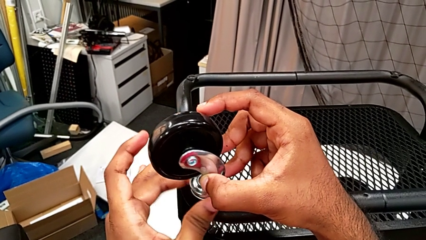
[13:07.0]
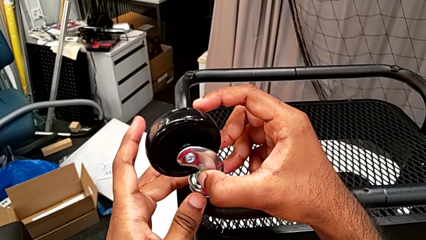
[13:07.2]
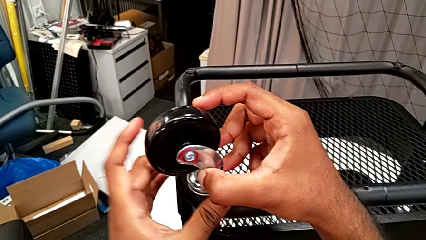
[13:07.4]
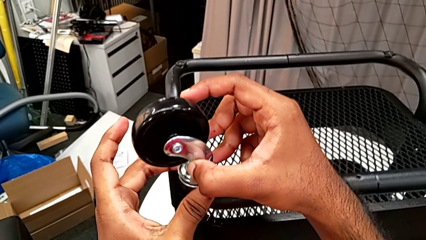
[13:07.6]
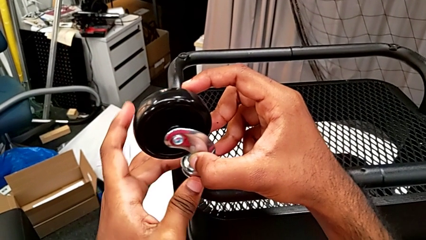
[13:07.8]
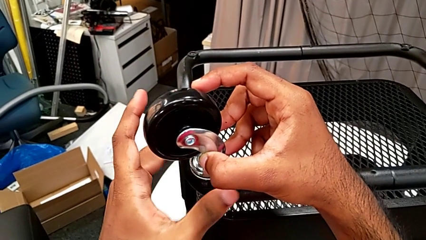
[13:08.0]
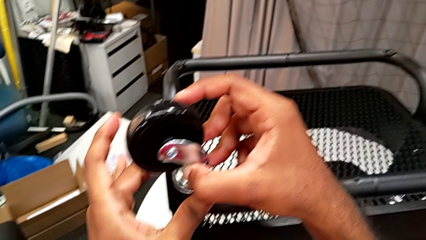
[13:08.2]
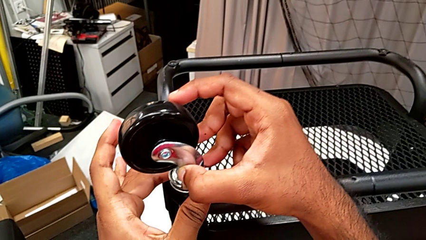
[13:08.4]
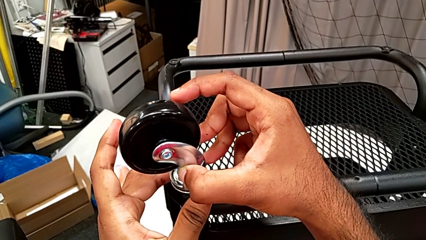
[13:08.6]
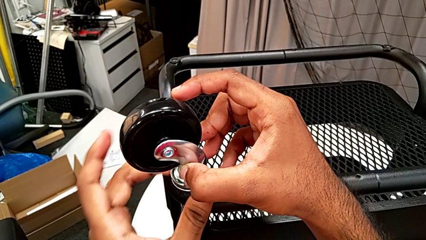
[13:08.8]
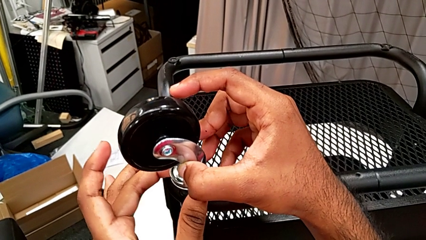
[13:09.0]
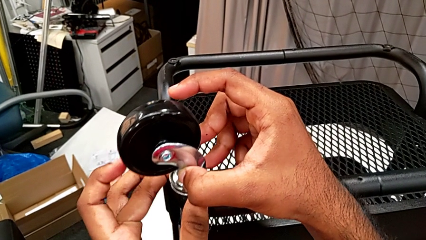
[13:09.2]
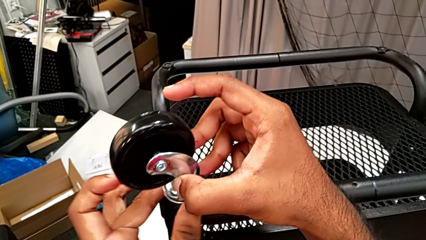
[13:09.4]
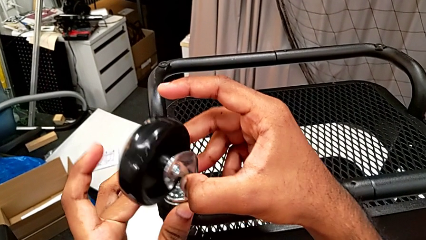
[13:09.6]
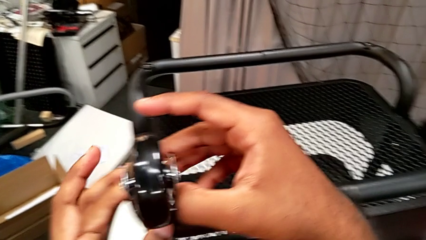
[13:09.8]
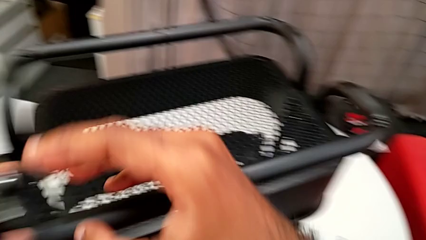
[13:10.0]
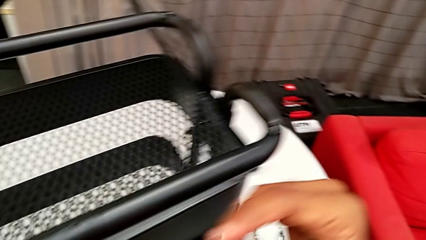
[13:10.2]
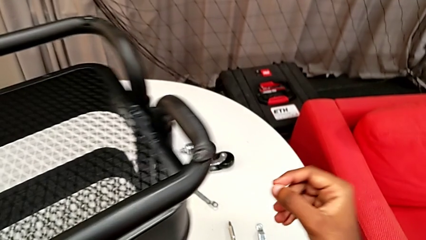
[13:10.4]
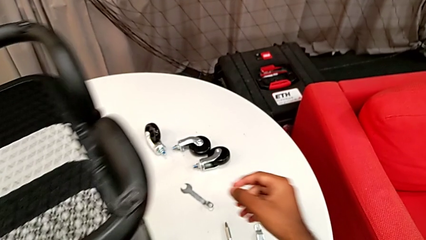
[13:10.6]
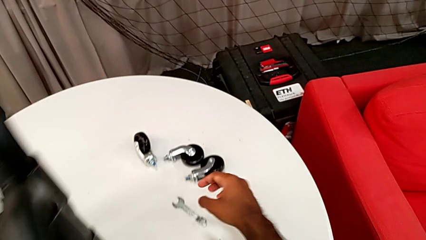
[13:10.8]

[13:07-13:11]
The camera wearer is assembling on the first wheel of the rolling cart. They keep screwing the first wheel.

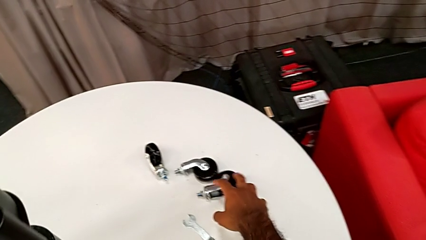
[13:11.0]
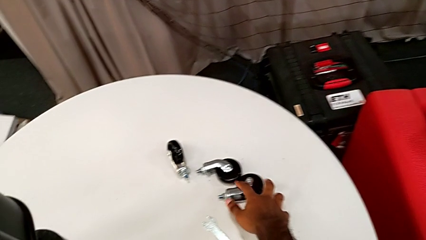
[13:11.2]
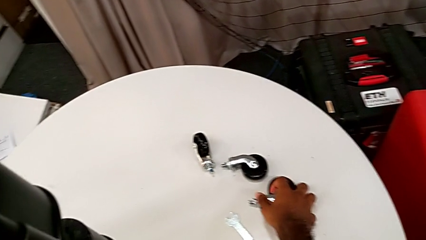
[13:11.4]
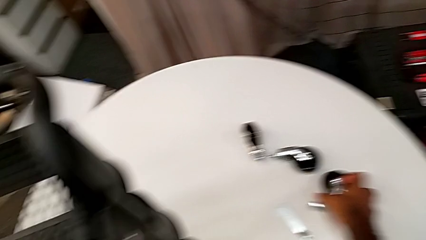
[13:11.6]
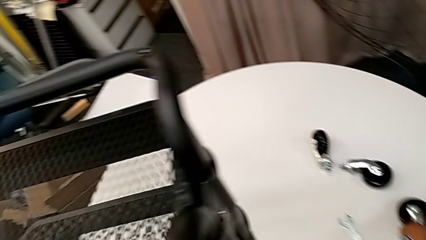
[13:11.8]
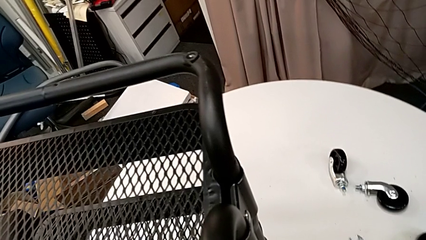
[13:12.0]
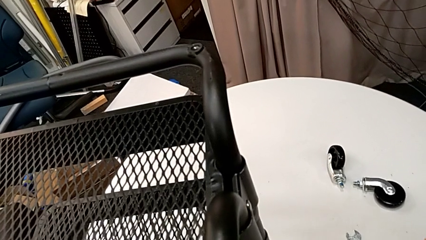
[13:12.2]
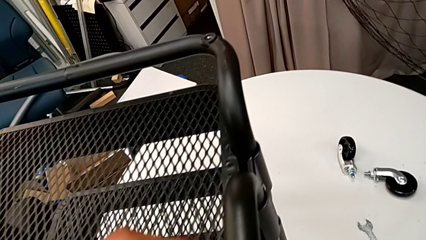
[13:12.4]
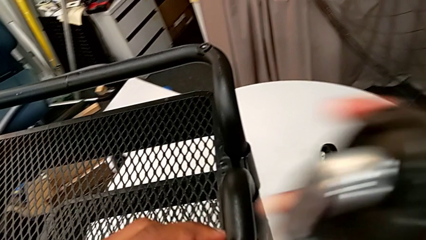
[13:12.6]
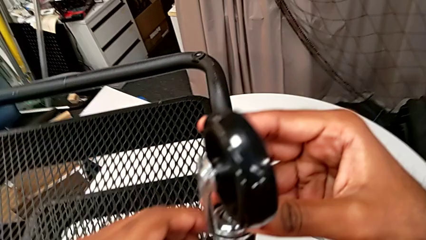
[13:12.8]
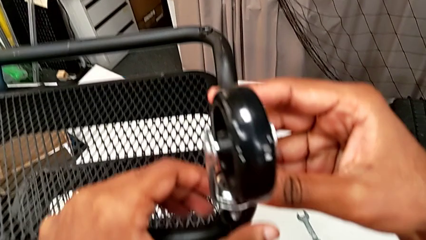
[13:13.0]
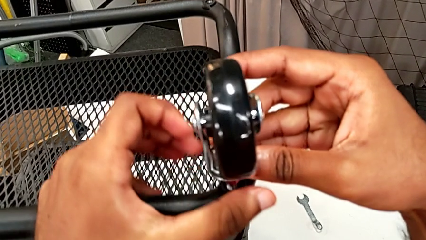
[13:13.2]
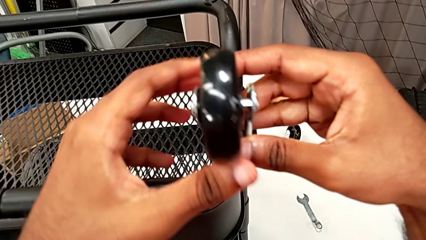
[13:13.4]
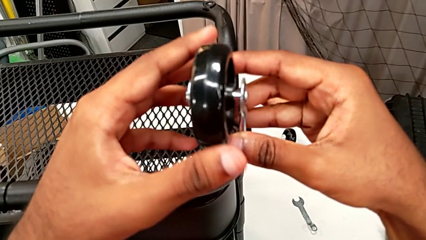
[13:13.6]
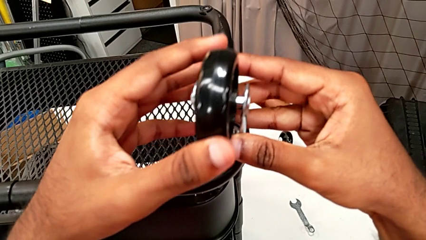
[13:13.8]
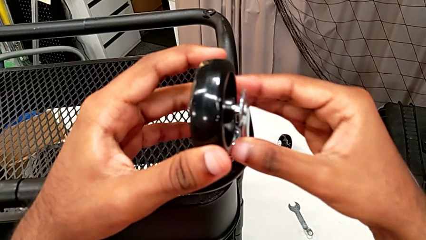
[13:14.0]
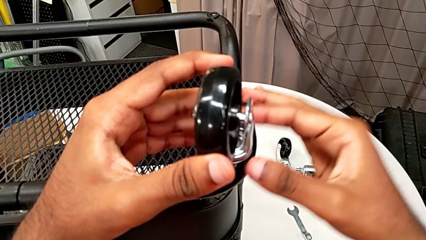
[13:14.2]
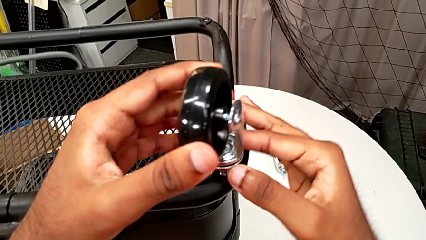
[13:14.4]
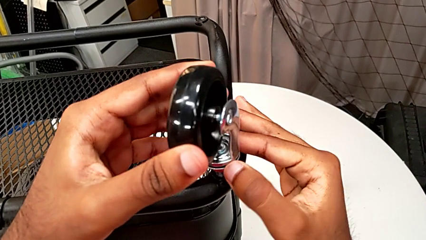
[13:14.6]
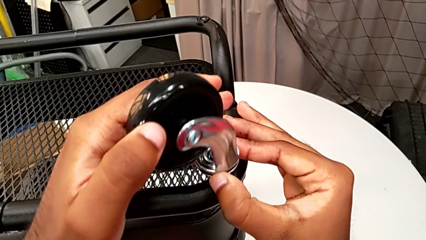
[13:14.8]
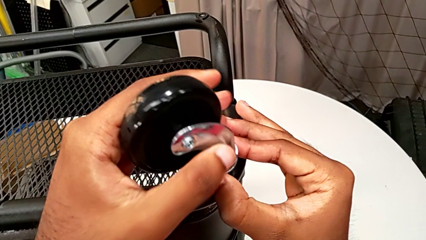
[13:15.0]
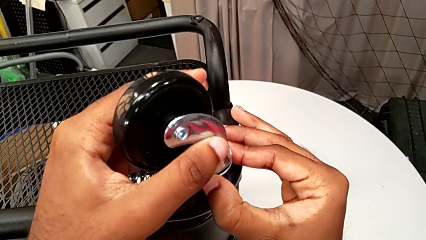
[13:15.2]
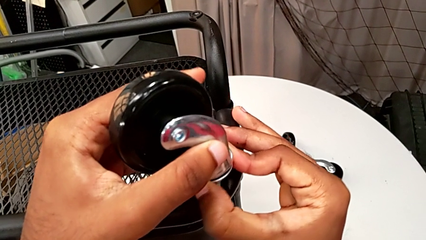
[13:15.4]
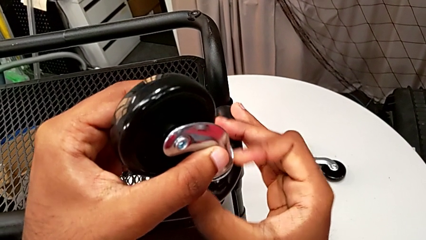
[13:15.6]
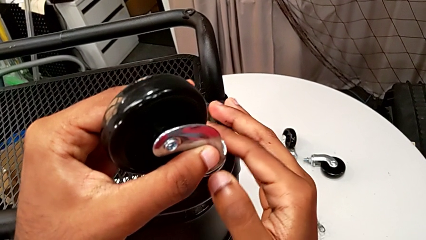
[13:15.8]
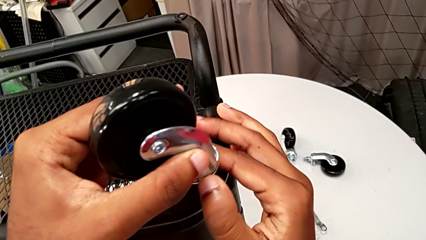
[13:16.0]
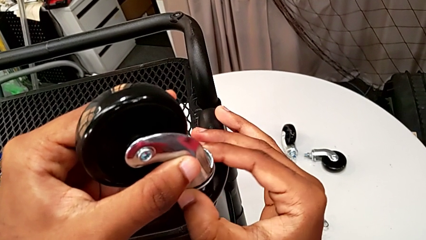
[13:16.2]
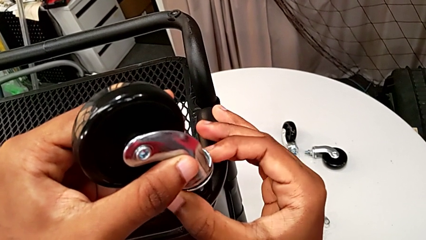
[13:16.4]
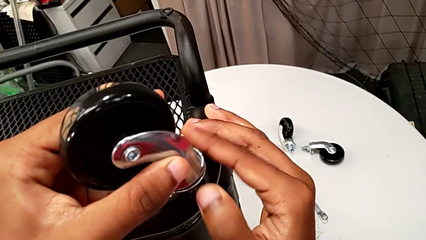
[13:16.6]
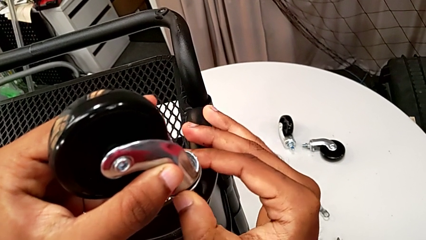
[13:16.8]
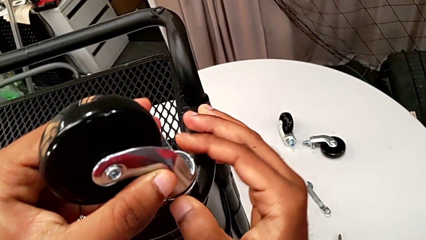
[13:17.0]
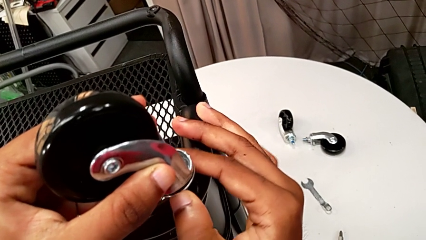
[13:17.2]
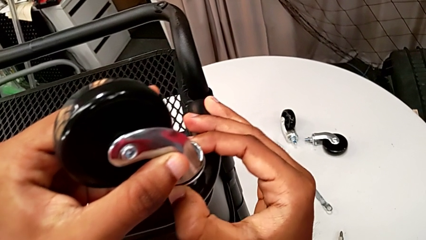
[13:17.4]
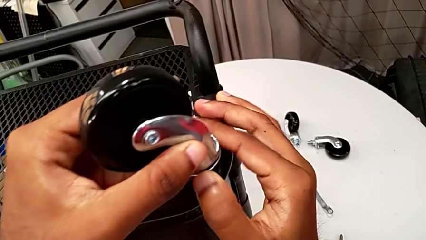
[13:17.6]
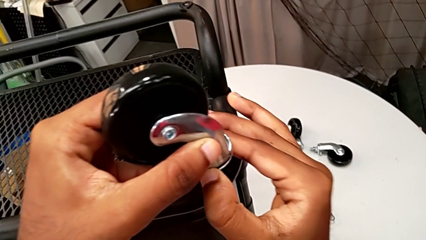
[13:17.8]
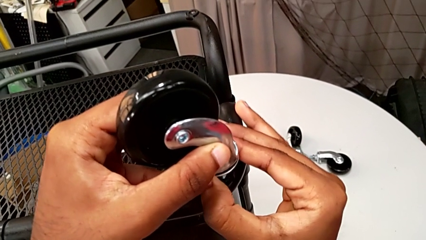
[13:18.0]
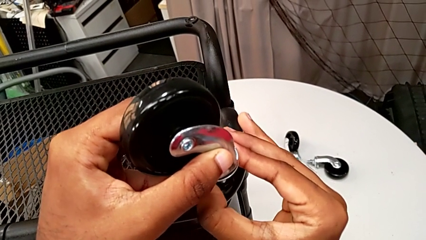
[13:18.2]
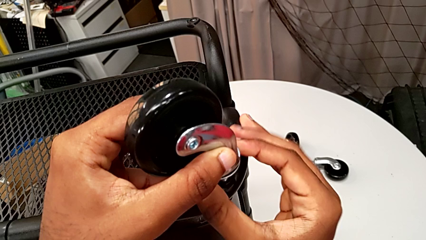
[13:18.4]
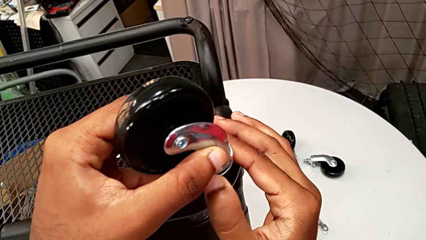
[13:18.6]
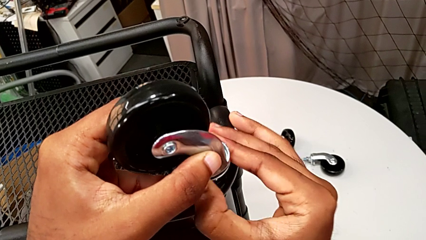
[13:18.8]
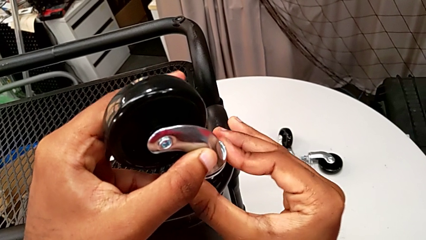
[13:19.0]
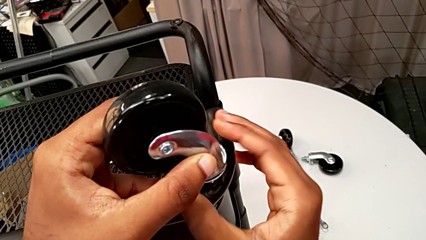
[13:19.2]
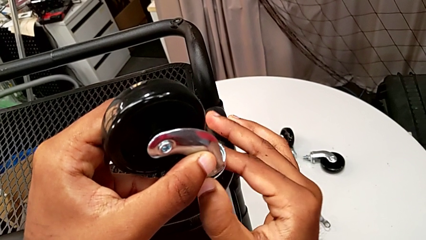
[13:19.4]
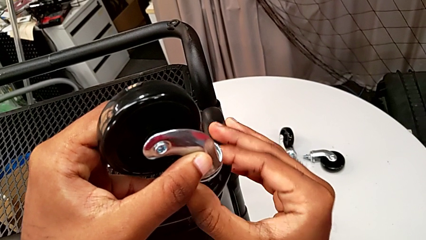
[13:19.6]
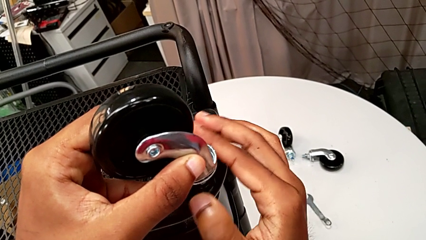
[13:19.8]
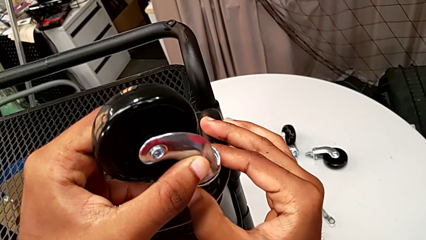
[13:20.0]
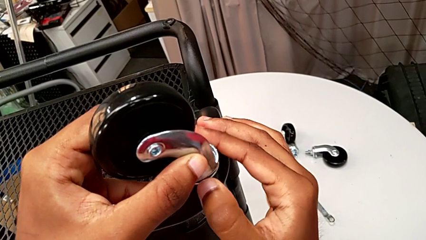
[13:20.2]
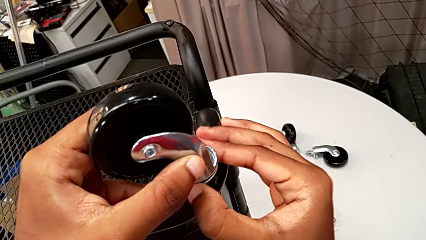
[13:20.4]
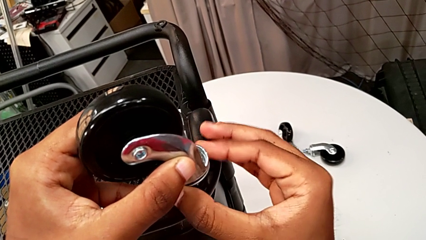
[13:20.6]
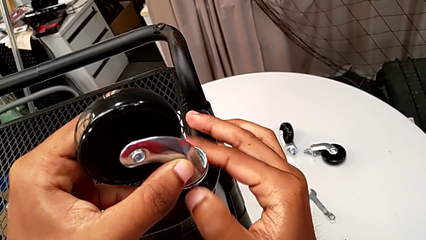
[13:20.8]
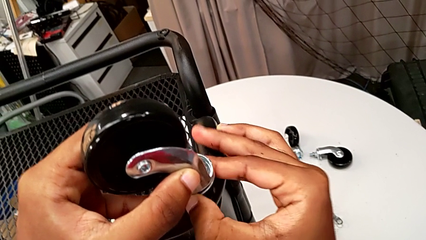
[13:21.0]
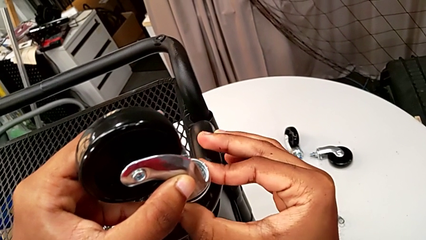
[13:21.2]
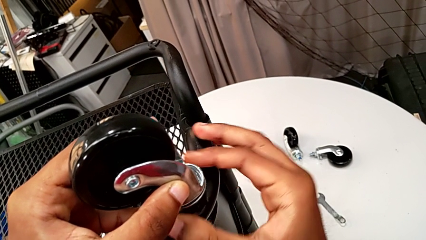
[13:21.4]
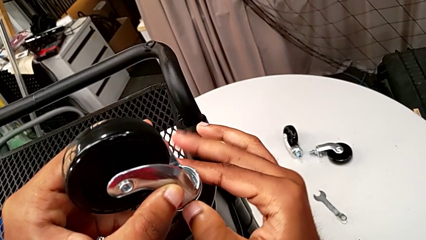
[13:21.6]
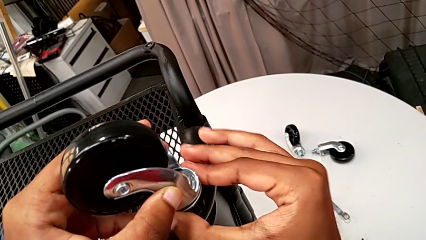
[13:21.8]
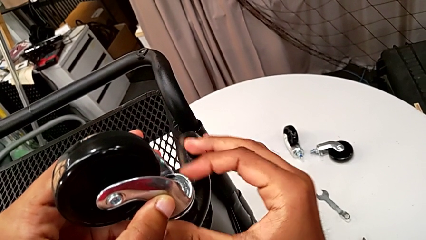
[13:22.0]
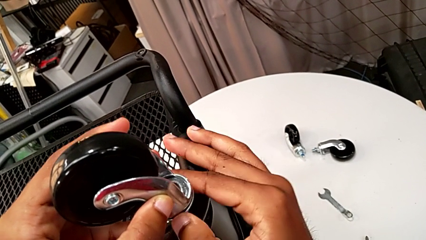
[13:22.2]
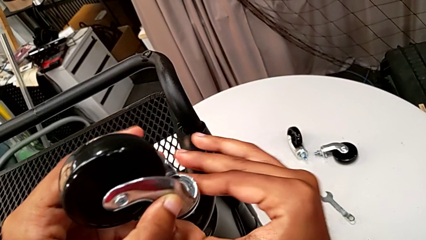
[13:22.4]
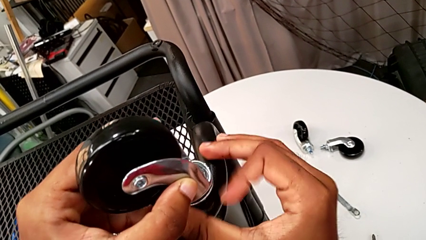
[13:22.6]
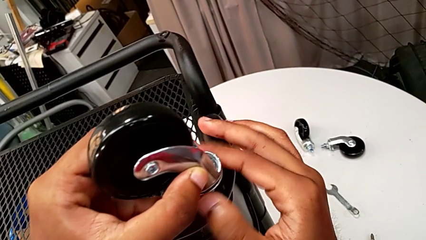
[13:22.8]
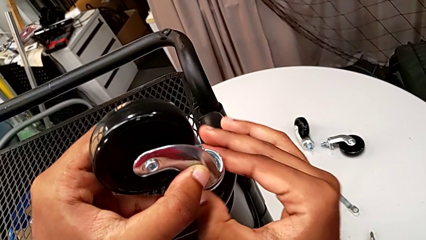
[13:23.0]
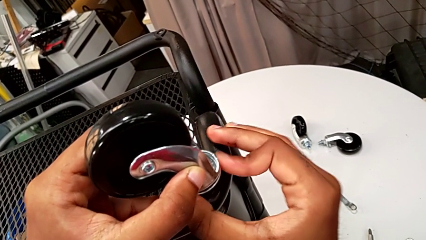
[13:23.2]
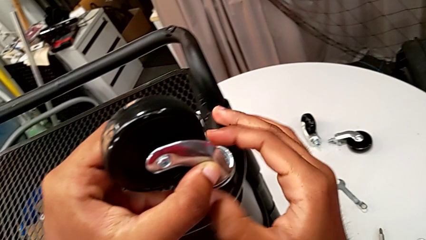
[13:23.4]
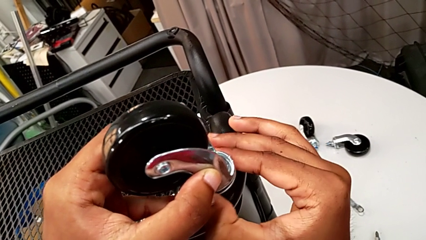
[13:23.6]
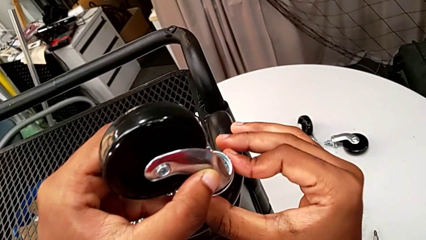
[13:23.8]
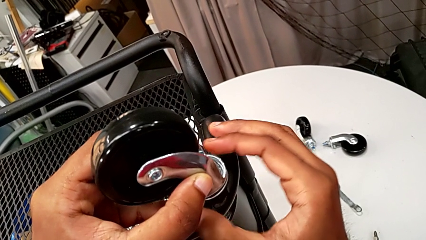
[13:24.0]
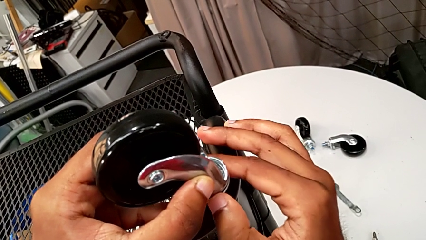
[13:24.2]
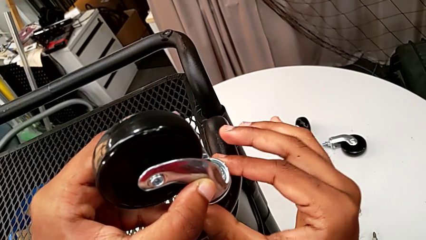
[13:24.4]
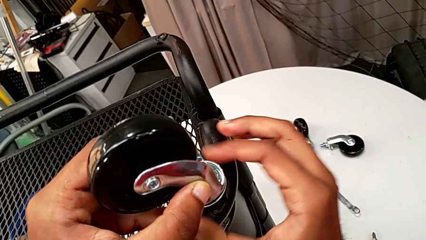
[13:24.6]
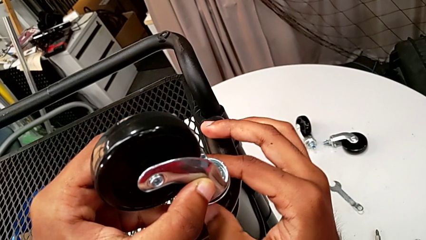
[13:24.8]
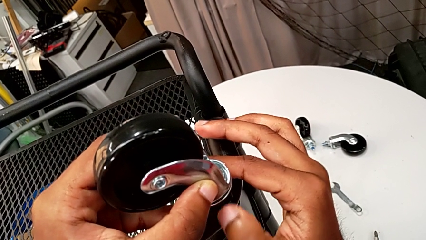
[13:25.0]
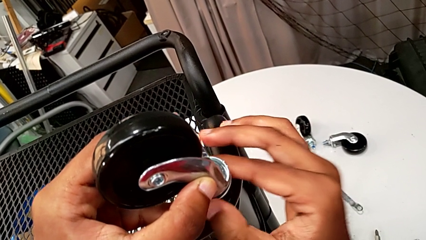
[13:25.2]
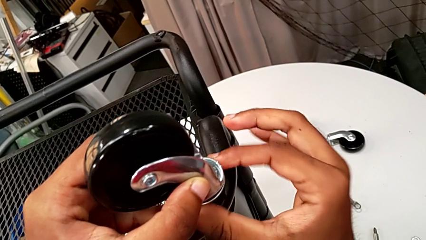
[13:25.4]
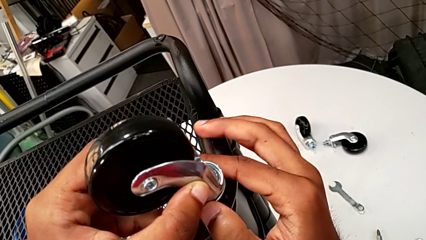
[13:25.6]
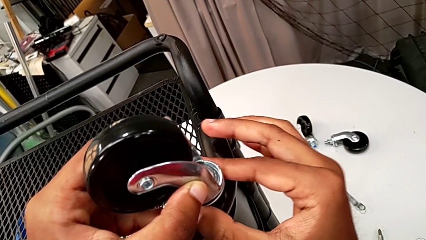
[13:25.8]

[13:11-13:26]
The camera wearer is assembling on the second wheel of the rolling cart. They grab the second wheel, insert it and begin to screw it.
